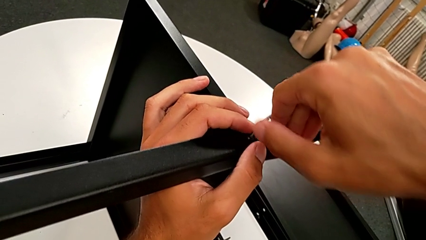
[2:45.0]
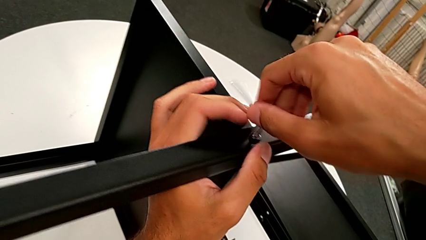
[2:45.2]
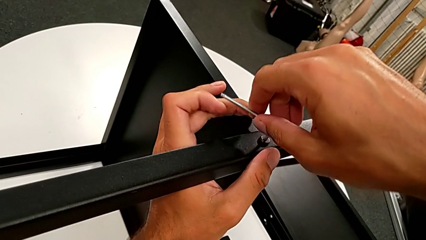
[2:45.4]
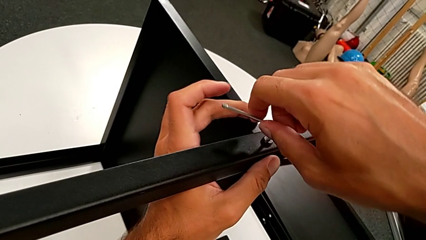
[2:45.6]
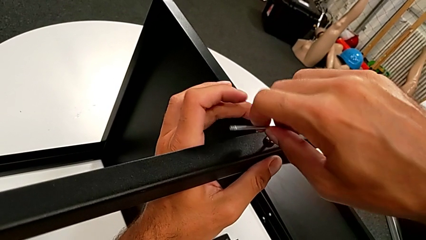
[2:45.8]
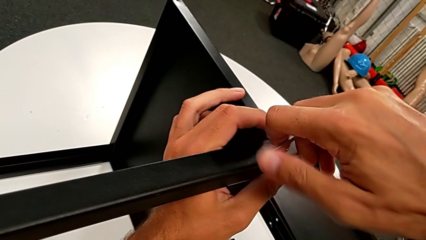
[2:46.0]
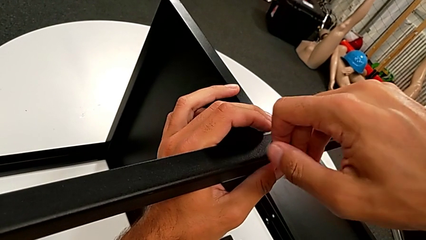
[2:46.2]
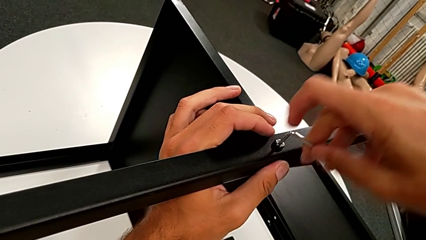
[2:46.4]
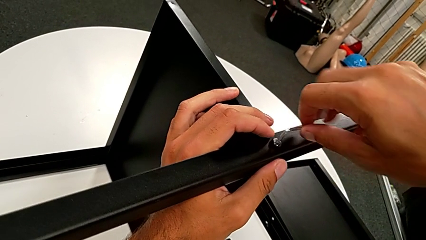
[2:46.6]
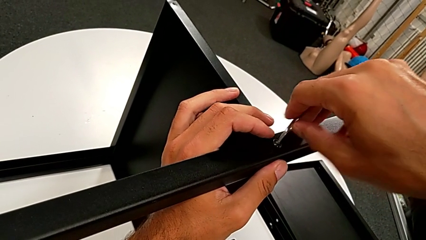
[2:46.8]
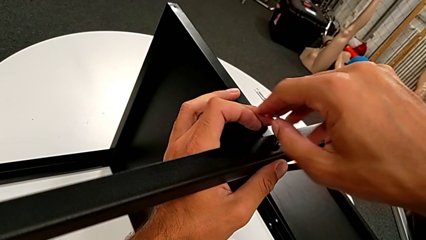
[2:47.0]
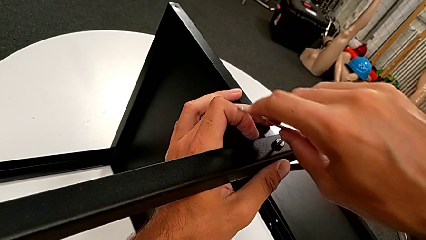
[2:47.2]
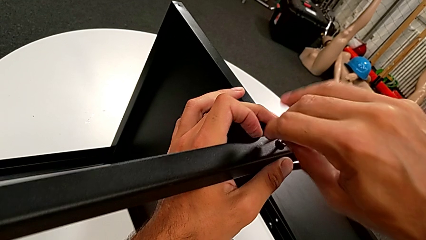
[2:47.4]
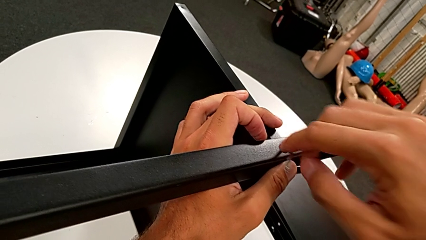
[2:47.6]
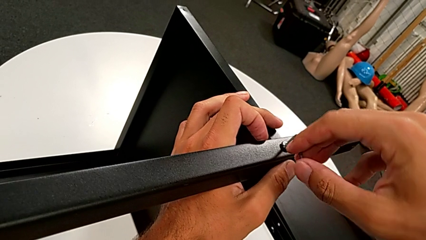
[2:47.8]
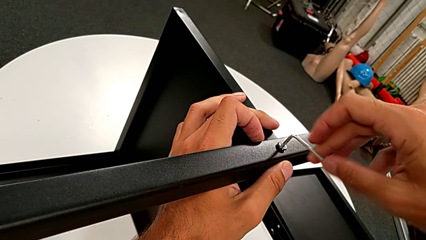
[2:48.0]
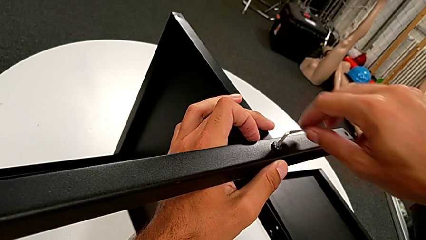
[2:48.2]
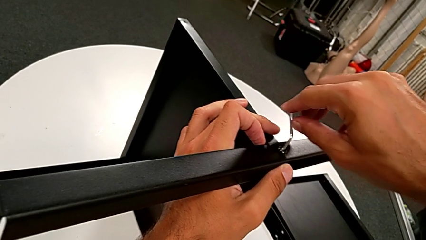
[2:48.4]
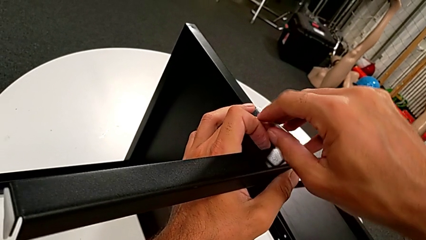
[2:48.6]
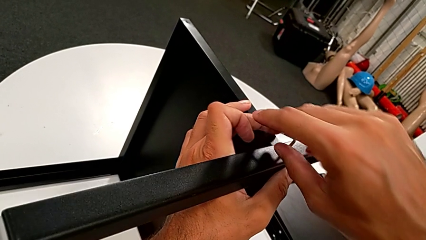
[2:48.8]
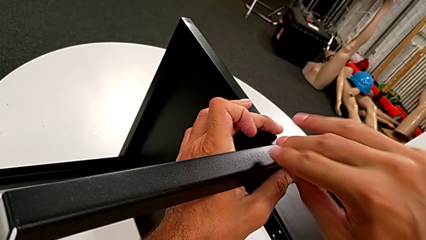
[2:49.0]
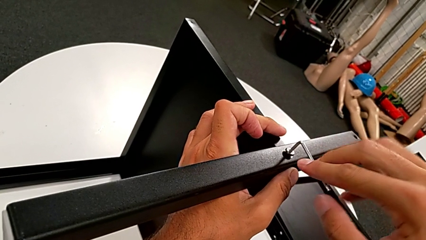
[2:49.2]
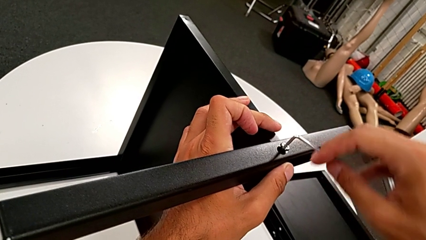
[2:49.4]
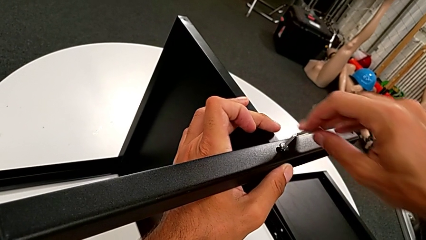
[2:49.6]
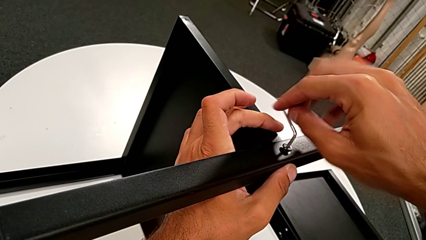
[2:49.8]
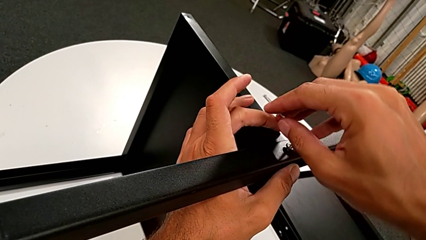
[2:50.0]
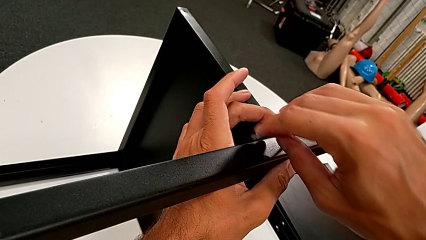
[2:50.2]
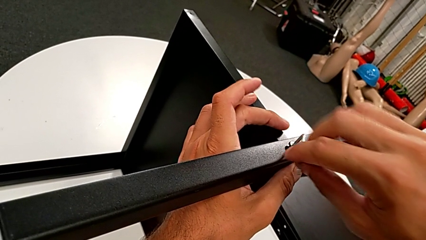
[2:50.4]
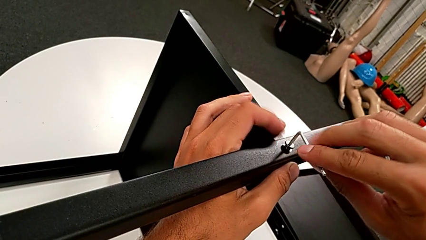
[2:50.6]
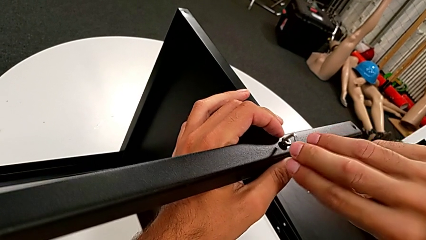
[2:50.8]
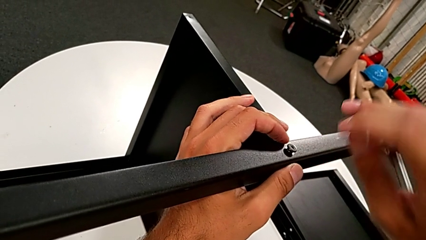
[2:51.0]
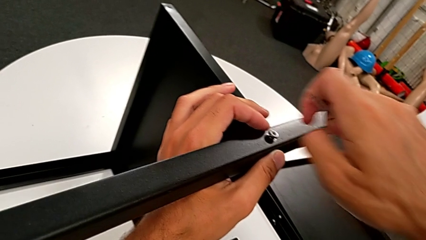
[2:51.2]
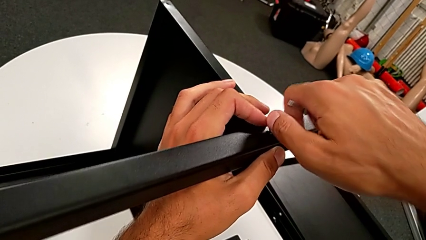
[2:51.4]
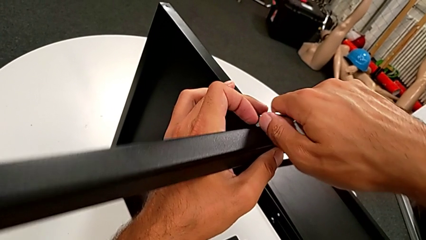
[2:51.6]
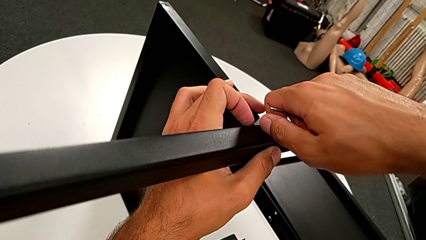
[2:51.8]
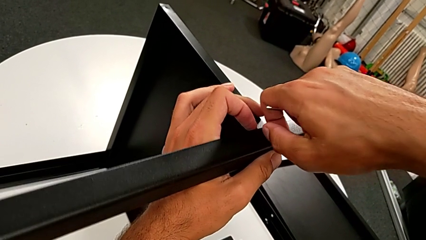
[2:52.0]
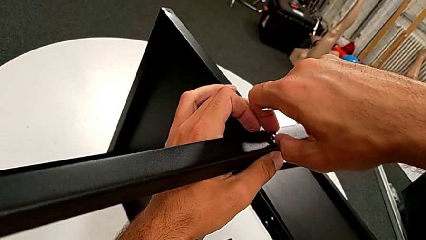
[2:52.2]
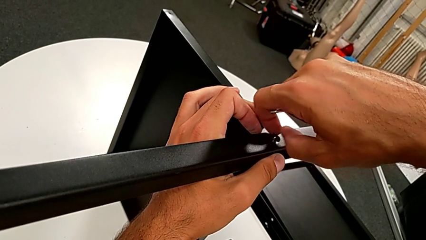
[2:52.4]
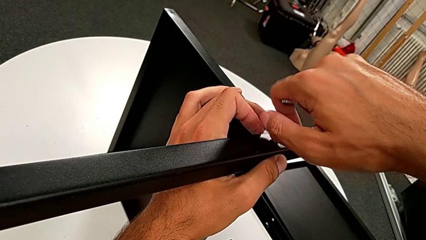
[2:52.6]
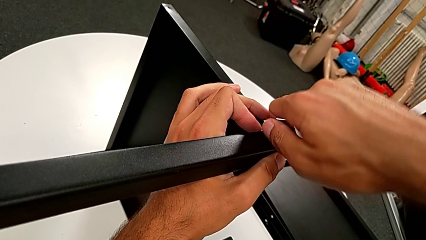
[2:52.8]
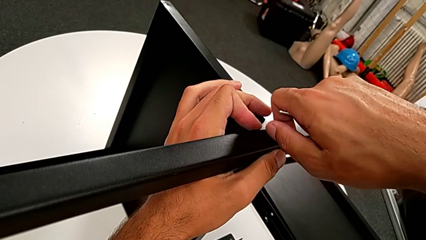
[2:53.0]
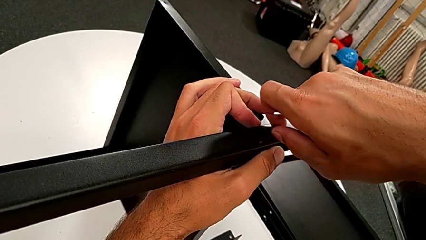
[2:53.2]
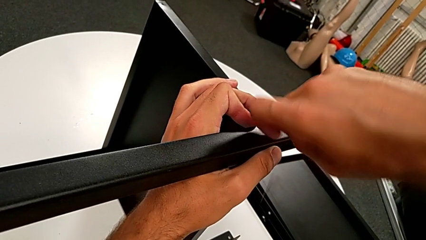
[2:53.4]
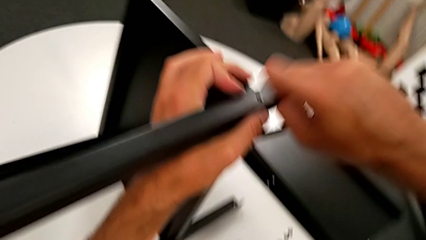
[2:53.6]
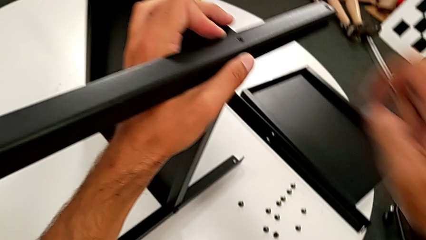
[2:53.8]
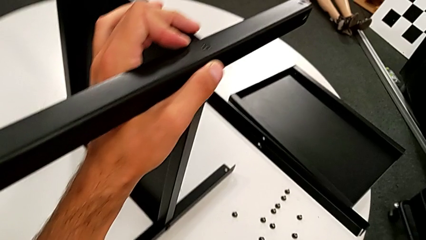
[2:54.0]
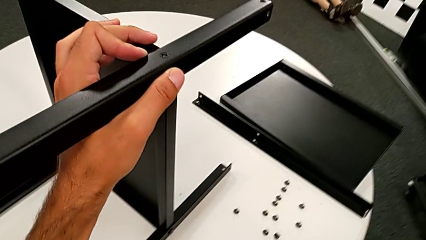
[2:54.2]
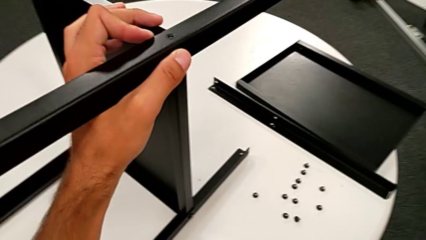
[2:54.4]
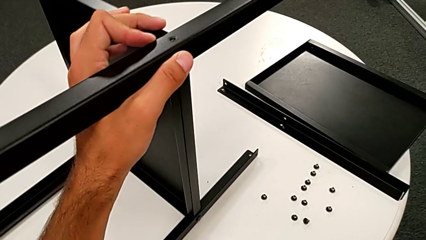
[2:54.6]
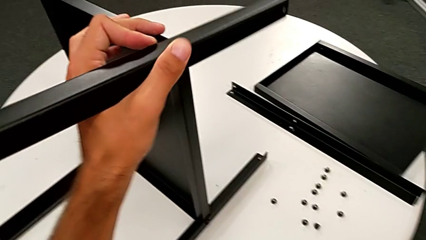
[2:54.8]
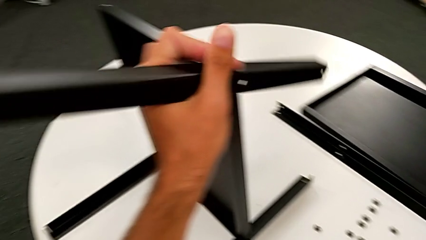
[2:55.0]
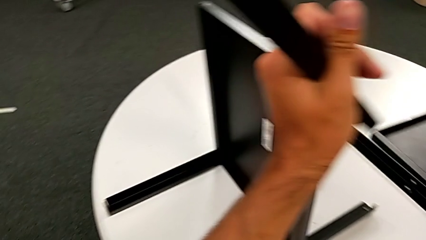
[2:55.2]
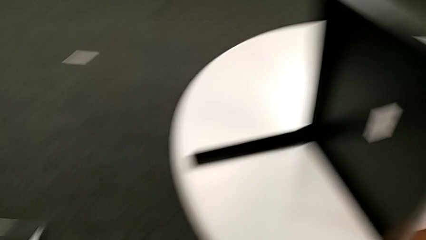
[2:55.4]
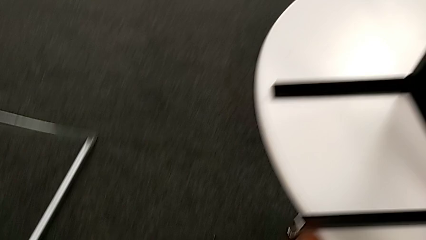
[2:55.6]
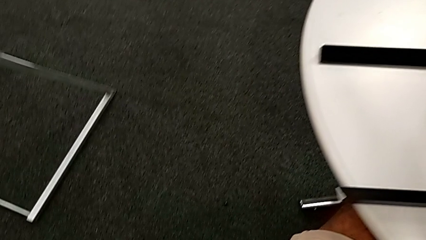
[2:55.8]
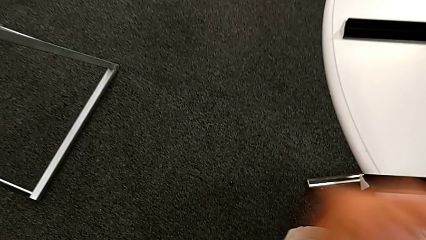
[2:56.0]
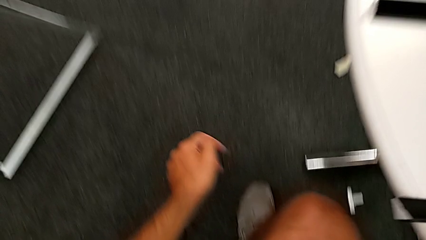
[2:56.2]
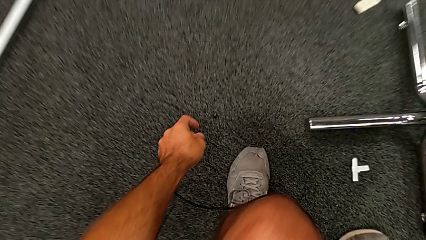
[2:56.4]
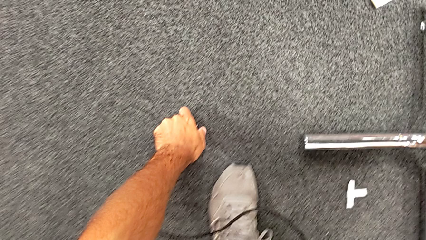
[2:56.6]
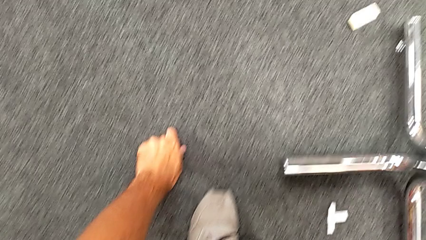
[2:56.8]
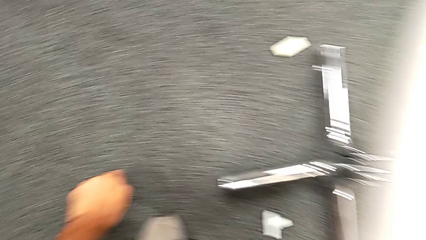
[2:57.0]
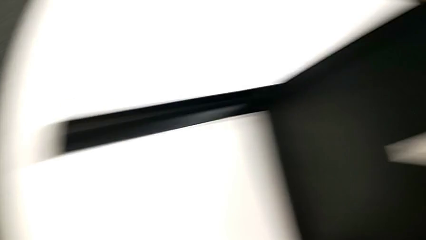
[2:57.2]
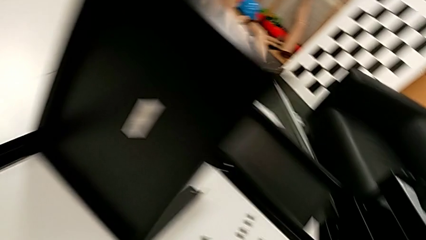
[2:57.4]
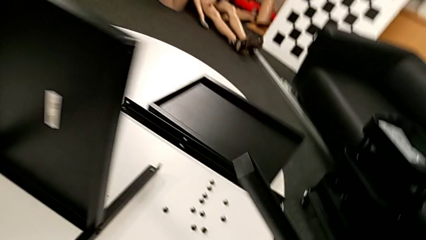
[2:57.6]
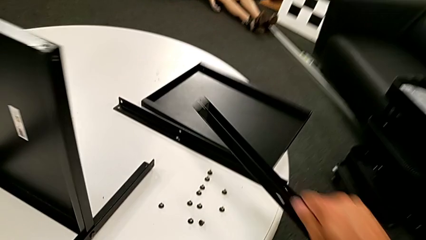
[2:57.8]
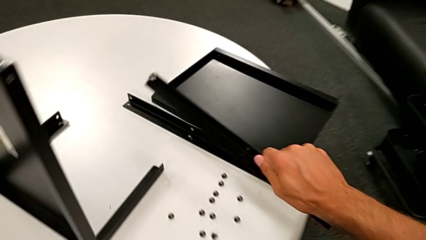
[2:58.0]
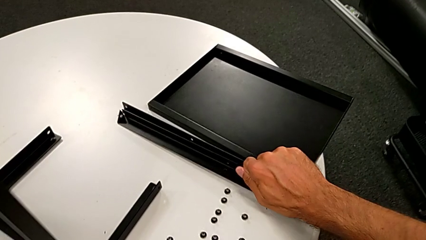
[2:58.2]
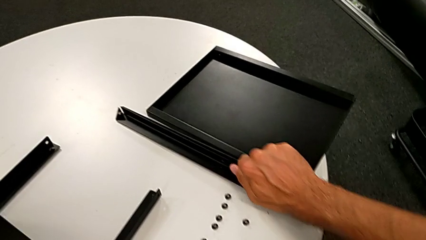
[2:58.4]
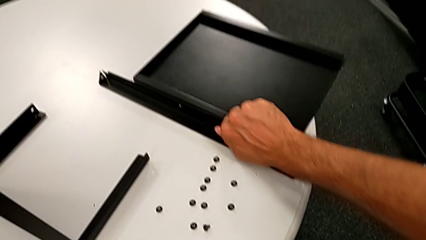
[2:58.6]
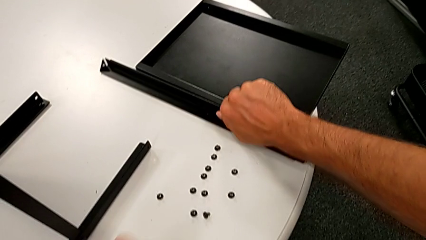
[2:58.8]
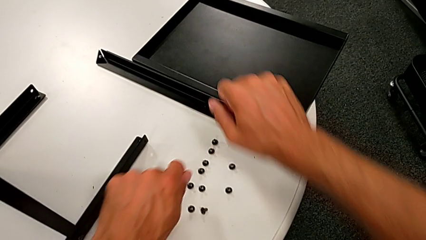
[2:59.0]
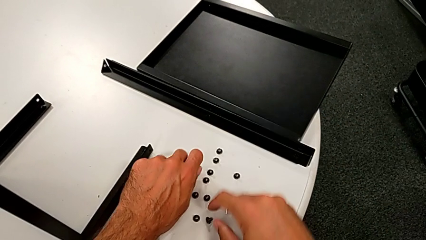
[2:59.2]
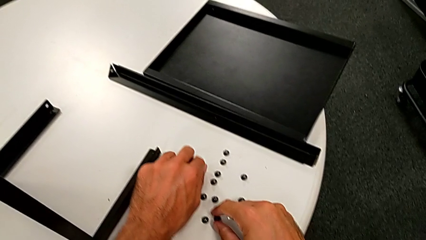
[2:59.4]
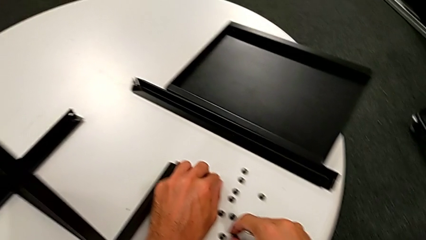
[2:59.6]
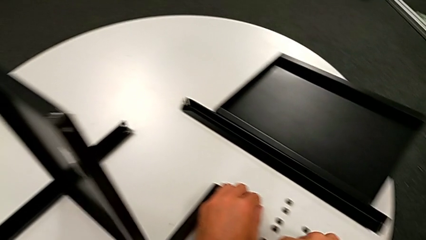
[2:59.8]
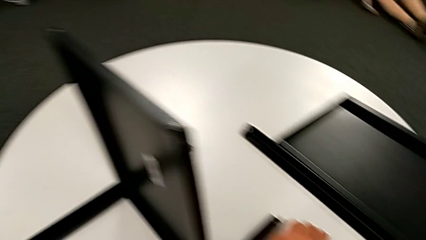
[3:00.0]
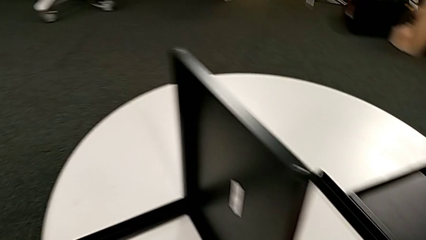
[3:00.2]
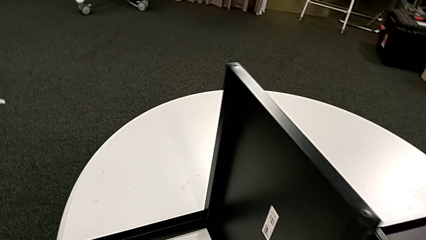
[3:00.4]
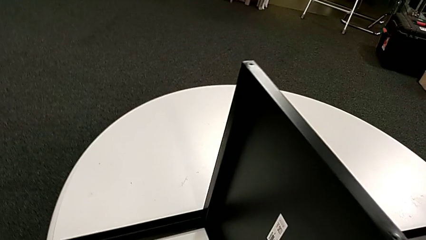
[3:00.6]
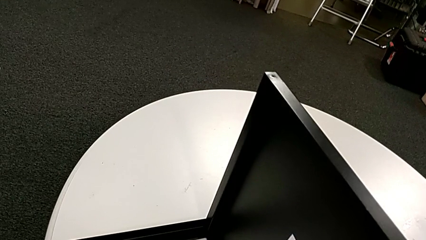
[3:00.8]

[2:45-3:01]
The camera wearer is disassembling the second leg from the shelf. They unscrew the hex socket head, withdraw the Allen wrench, unscrew the hex socket head, wrongly drop it, disassemble the second leg, approach the hex socket head, lift it, place the second leg and place the hex socket head twice.
